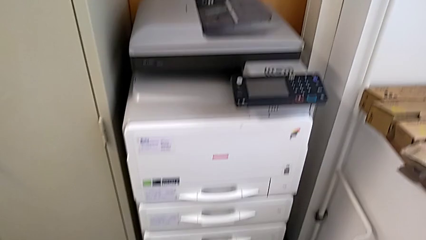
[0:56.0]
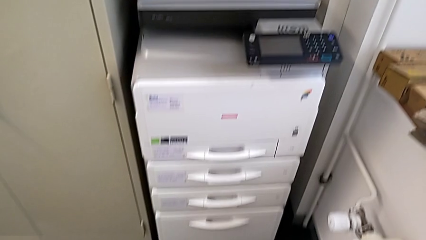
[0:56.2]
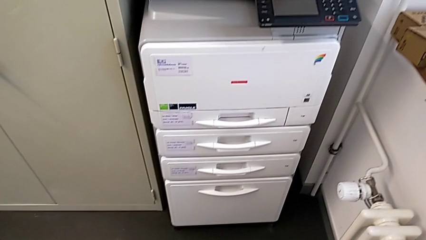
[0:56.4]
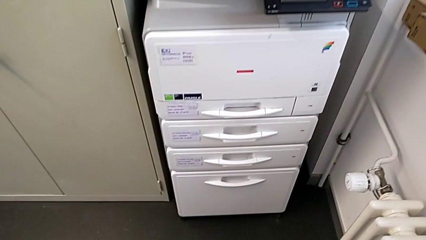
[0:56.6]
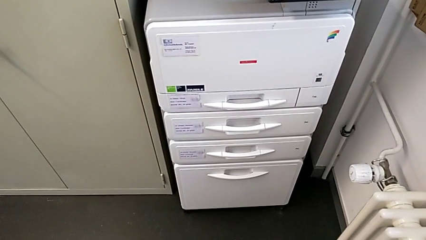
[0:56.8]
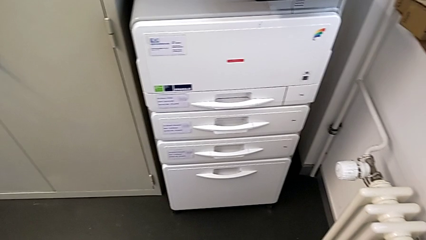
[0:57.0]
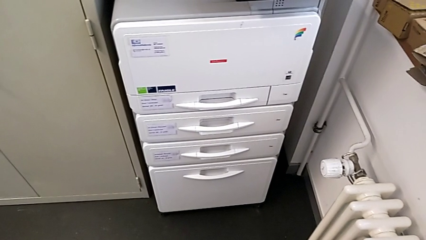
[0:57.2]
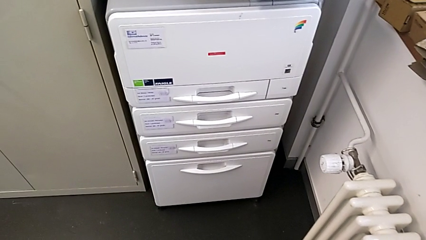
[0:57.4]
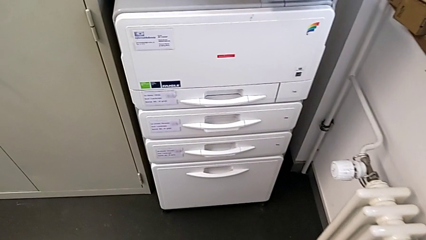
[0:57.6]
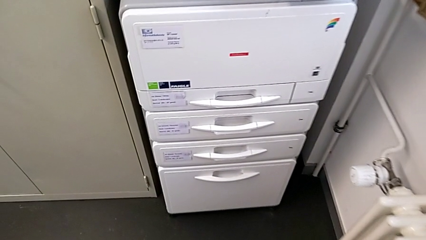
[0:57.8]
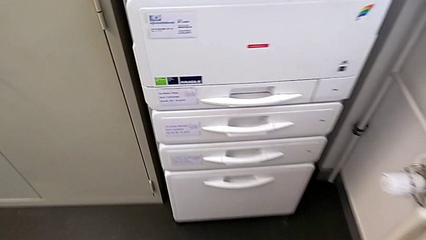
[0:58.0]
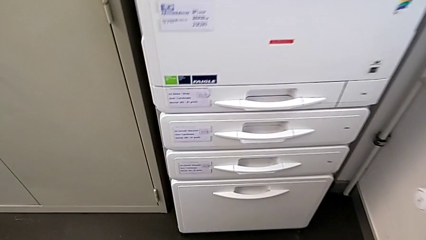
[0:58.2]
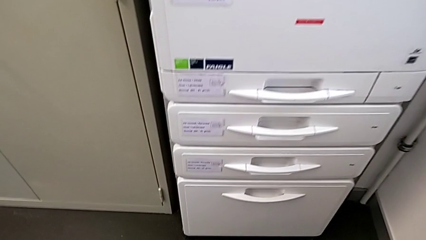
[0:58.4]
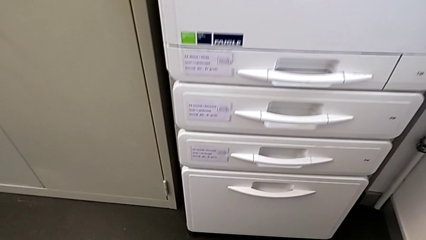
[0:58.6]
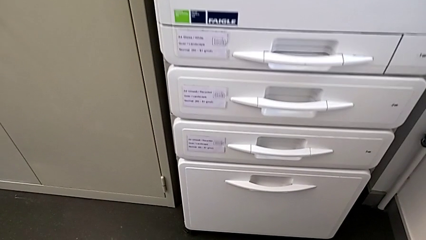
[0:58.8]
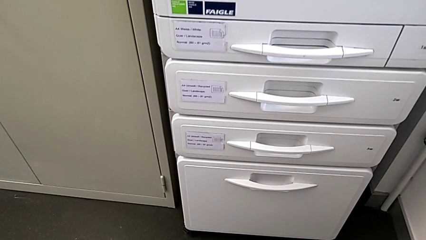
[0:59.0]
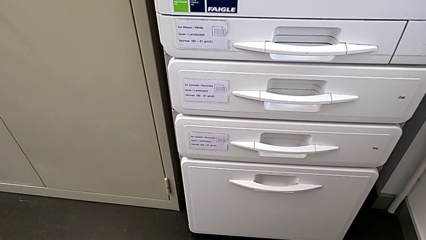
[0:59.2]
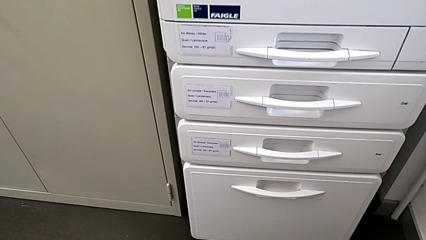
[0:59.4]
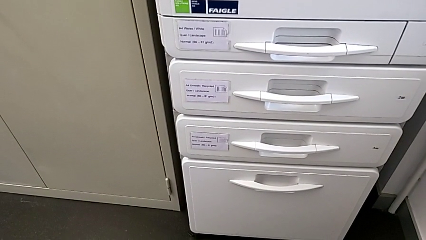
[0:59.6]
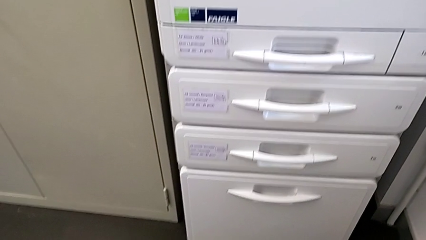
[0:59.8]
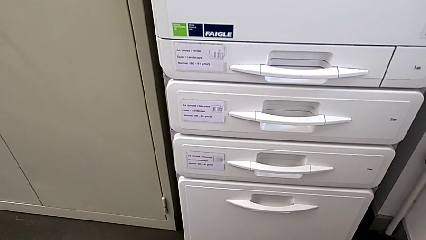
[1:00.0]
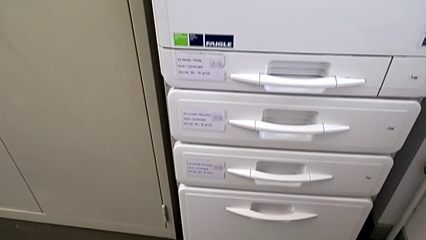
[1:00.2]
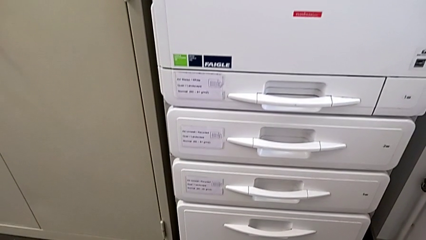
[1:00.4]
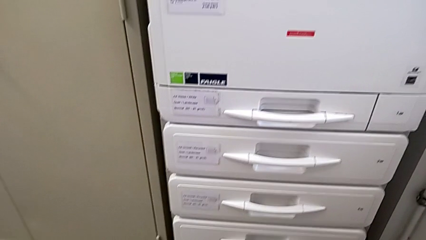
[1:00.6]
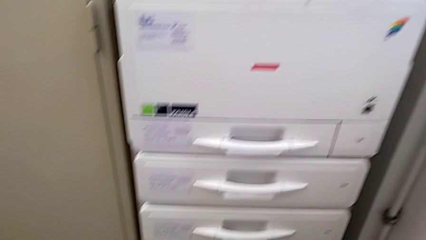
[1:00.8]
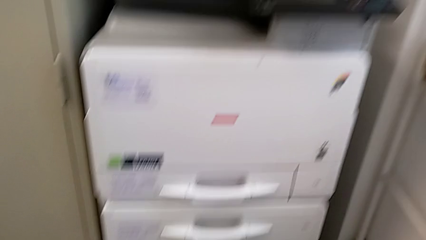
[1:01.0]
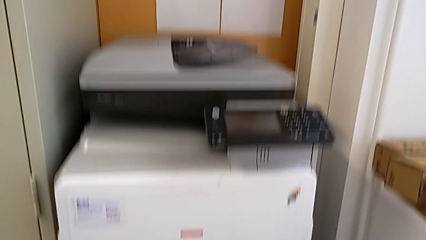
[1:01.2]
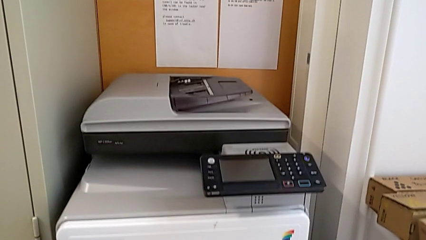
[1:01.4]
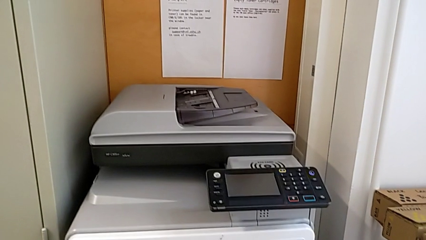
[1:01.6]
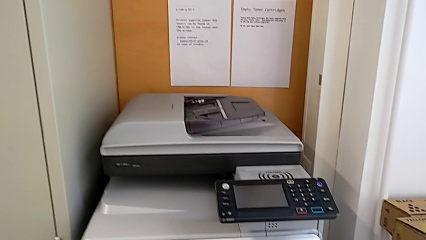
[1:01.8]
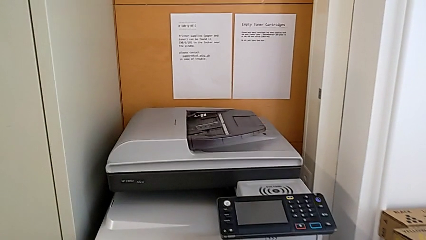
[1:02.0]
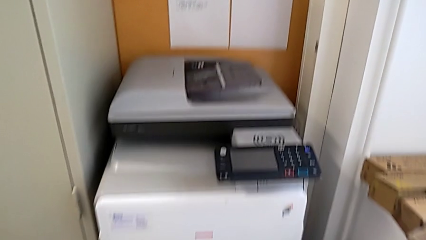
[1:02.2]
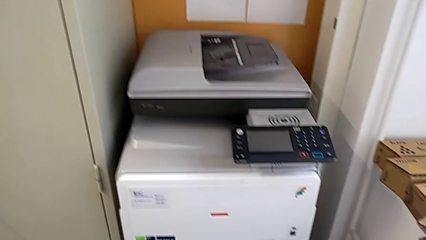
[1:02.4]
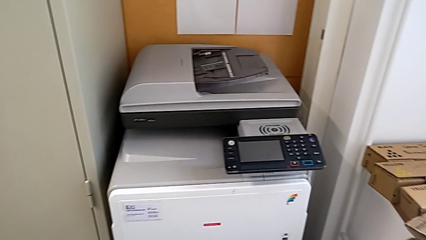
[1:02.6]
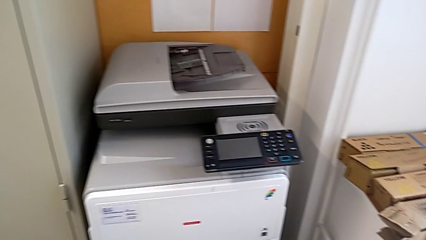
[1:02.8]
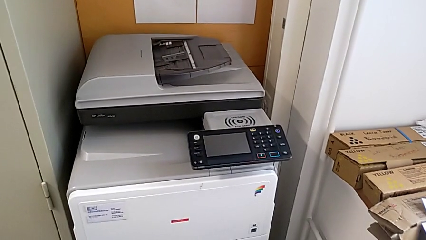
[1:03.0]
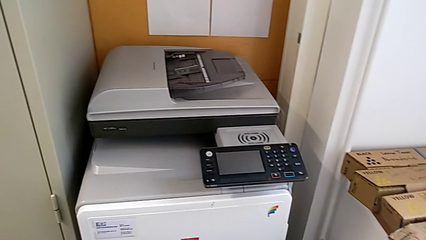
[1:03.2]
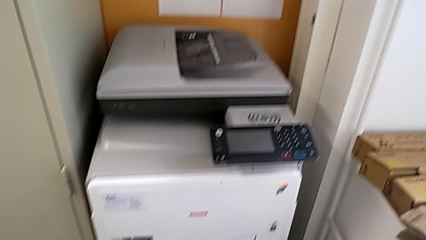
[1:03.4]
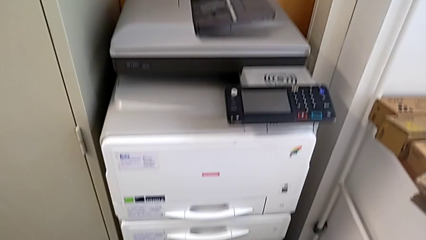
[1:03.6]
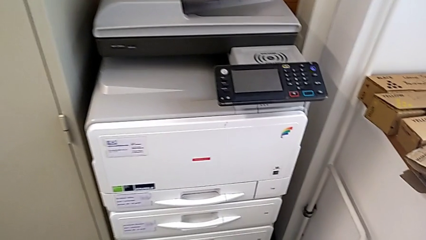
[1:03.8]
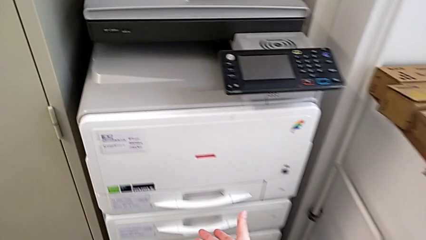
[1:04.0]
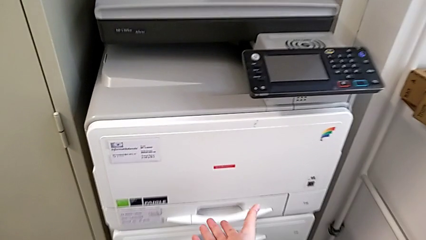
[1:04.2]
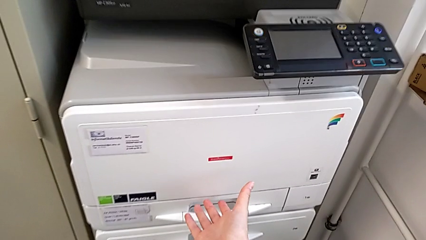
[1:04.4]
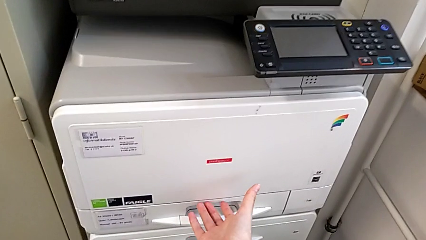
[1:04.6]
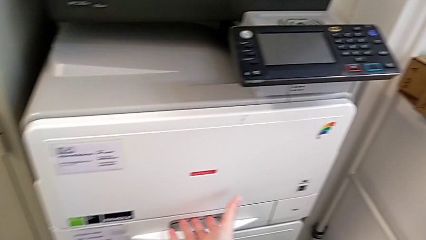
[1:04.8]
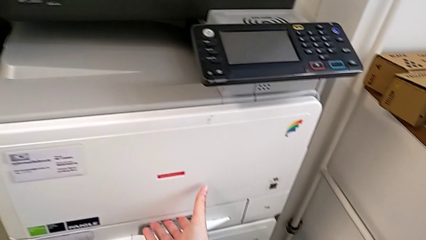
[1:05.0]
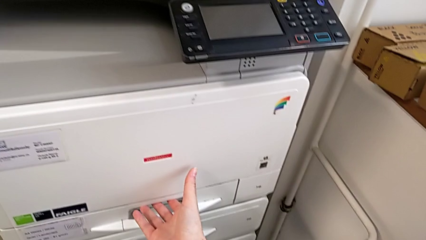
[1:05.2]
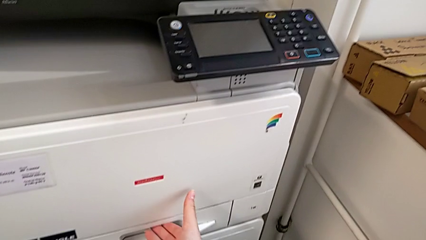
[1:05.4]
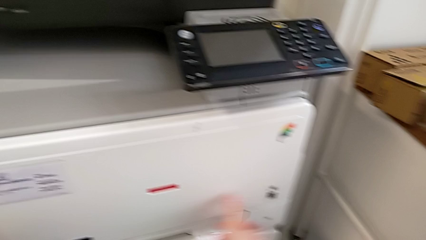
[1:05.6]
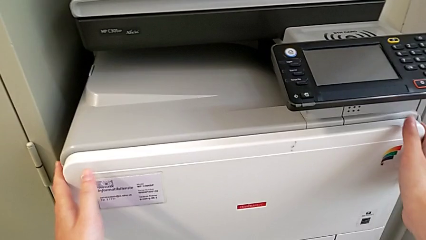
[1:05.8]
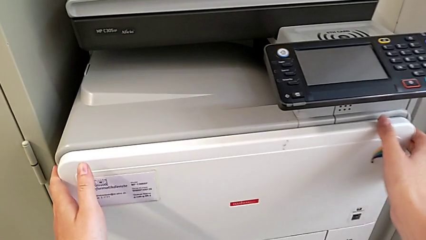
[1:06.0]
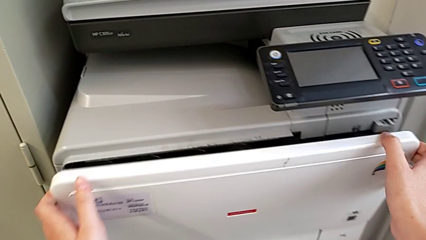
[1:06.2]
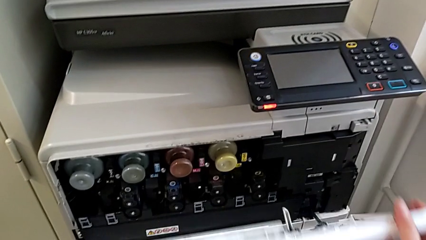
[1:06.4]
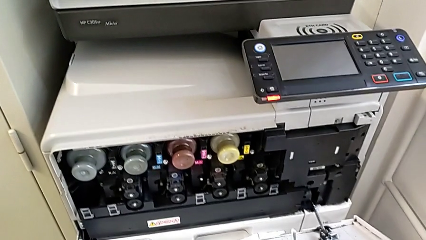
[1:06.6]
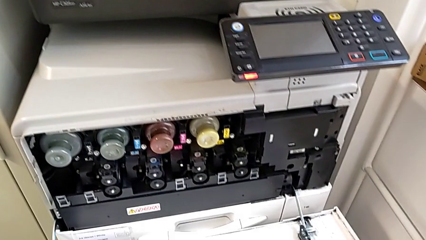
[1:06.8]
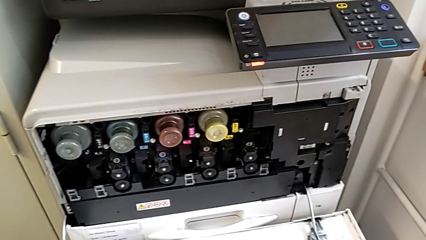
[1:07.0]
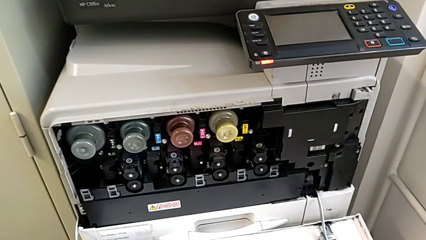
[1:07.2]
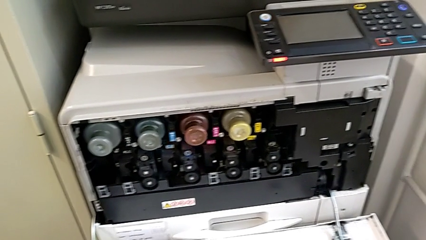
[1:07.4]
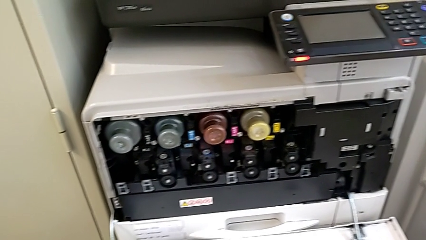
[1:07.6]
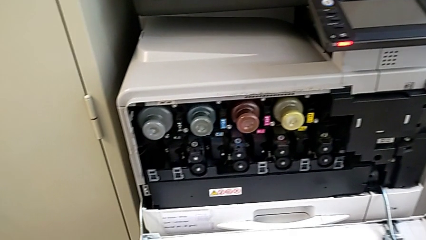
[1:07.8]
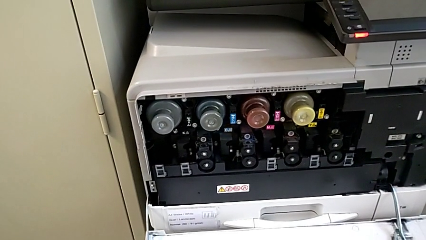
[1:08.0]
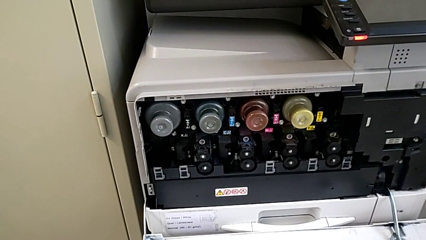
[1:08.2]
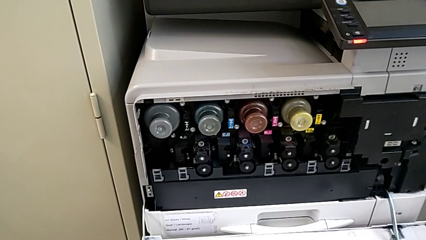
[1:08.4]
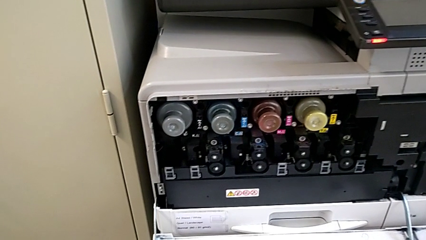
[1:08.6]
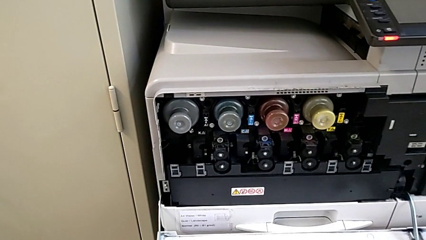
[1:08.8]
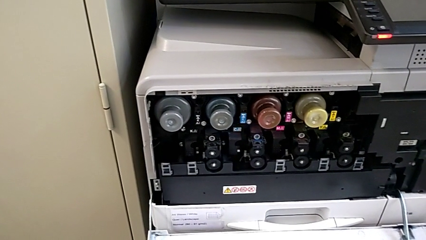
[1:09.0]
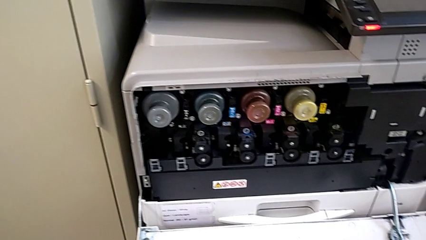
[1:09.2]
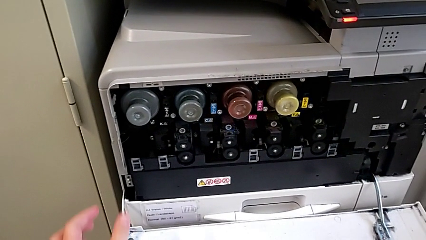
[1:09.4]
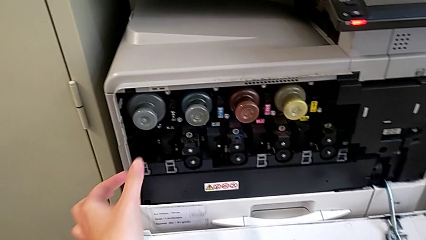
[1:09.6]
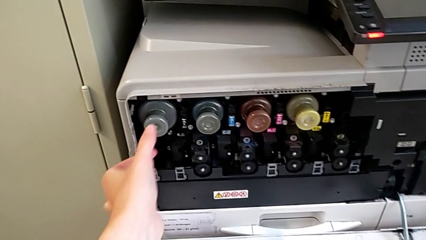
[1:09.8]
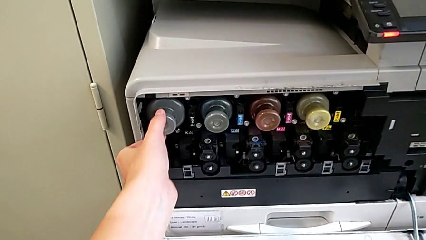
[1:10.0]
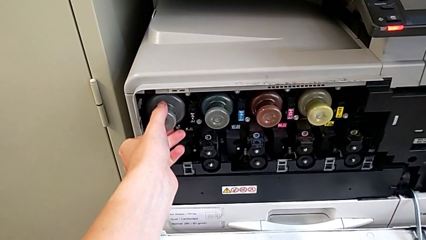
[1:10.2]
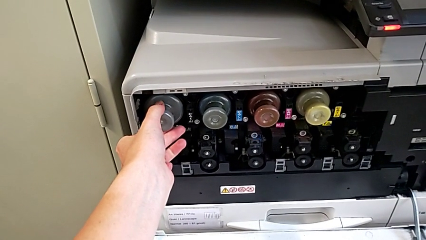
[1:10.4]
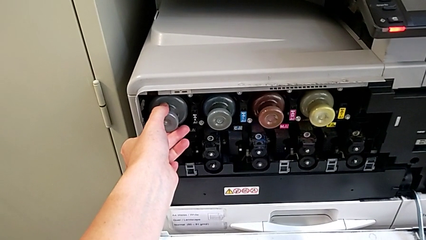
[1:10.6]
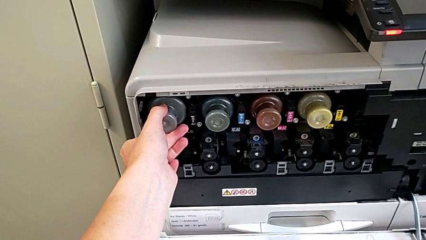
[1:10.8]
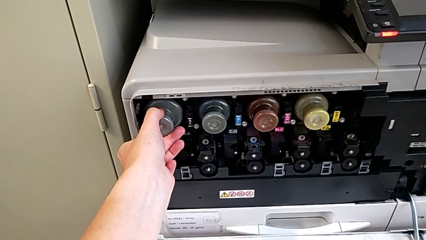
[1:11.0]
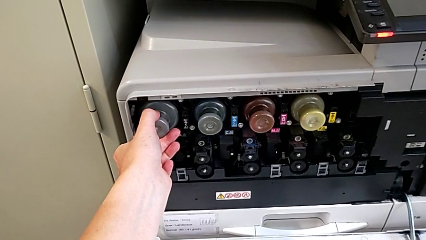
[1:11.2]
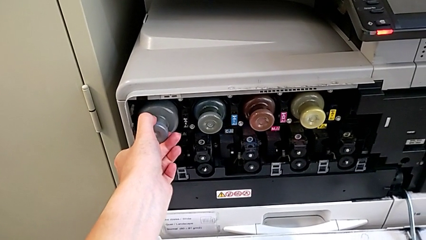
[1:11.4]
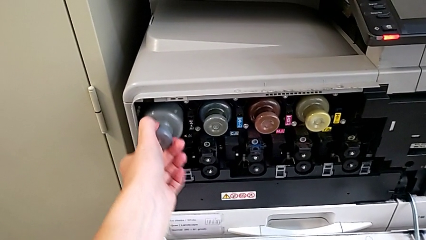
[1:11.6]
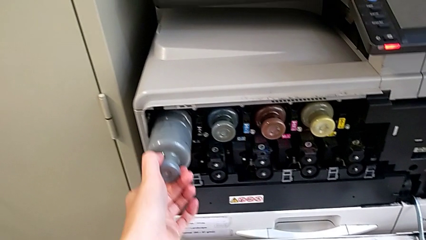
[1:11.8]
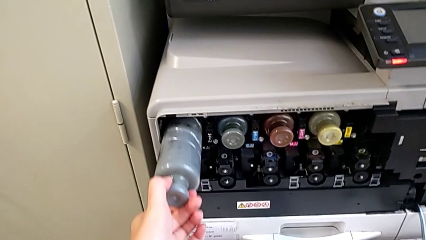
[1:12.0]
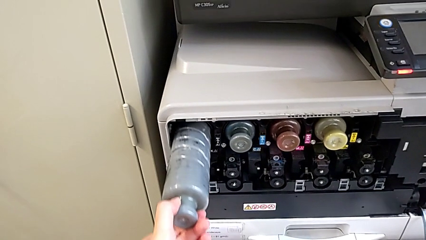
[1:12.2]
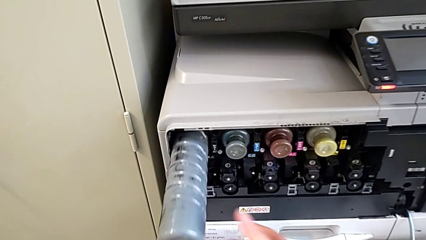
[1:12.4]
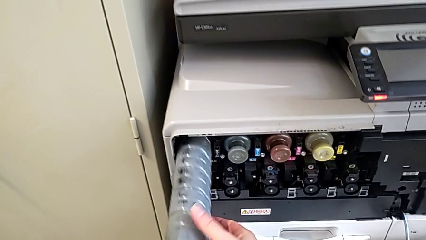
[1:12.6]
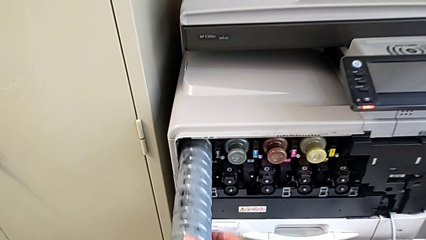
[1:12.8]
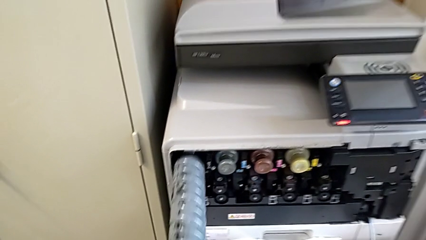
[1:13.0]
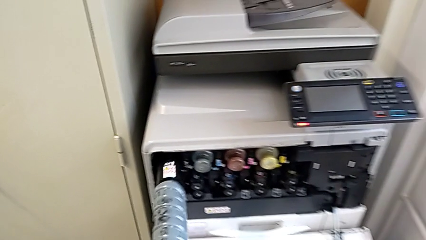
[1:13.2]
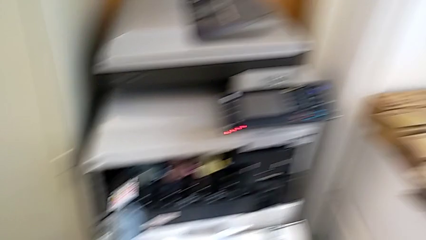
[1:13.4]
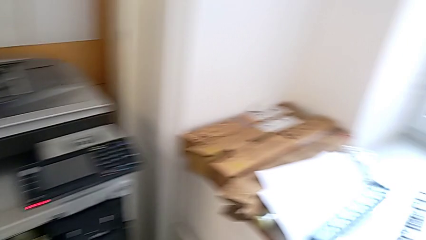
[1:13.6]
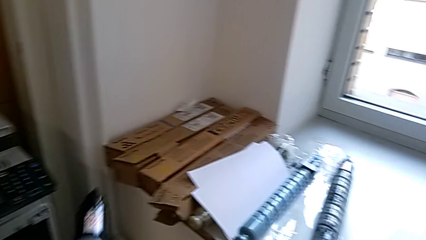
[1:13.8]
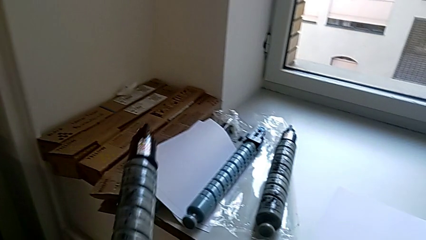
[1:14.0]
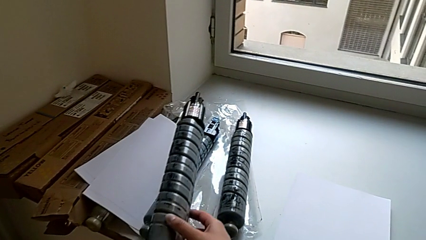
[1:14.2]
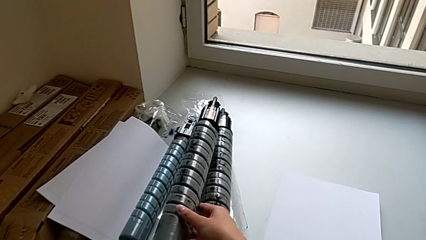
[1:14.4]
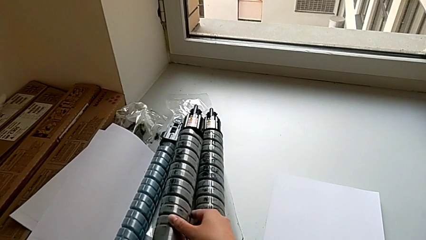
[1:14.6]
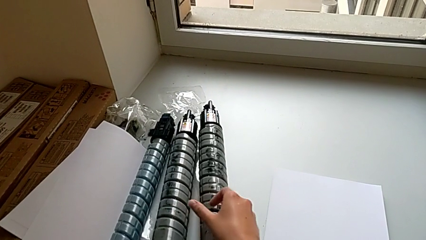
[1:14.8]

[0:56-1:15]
The camera wearer is exchanging a black ink cartridge. They inspect the printer, approach the paper tray, approach the cartridge gate, open it, approach the old ink cartridge, withdraw it and place it.
